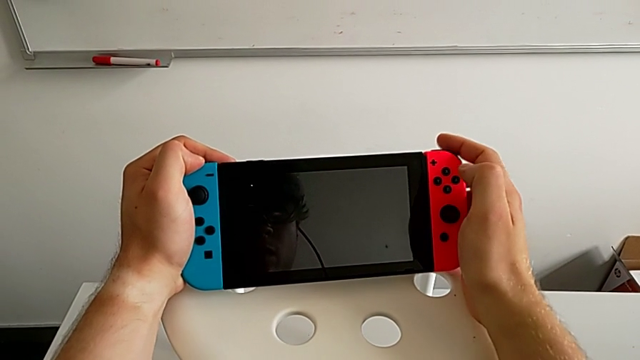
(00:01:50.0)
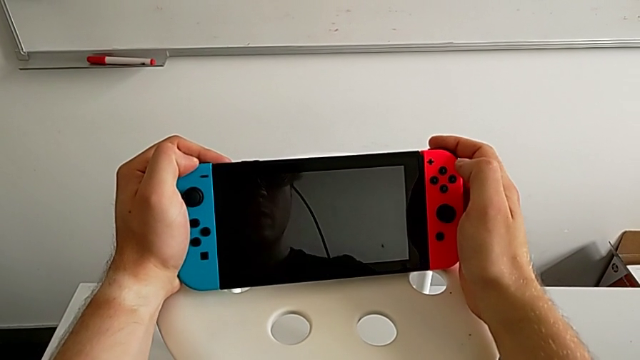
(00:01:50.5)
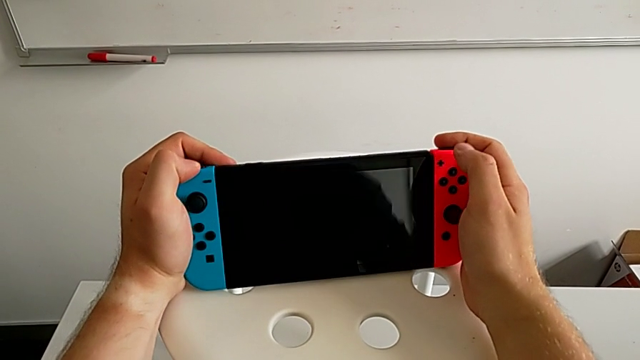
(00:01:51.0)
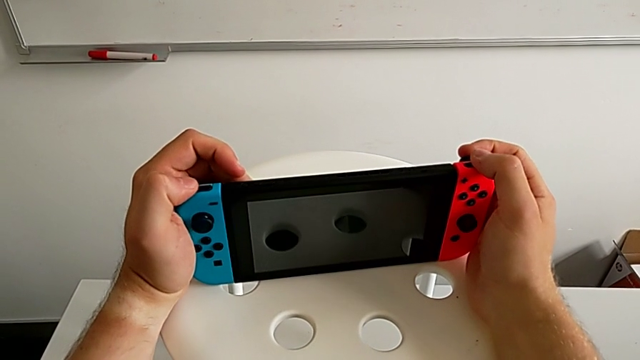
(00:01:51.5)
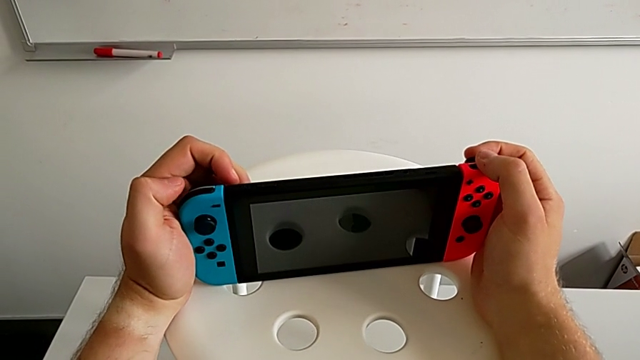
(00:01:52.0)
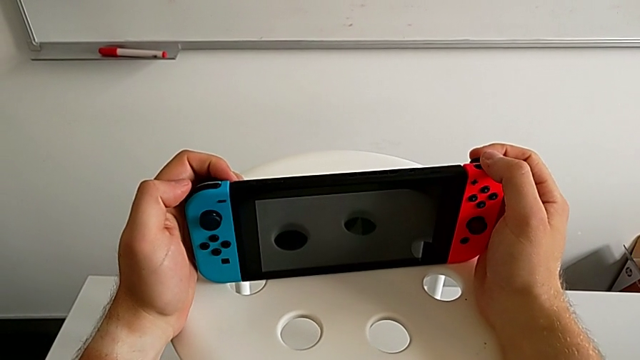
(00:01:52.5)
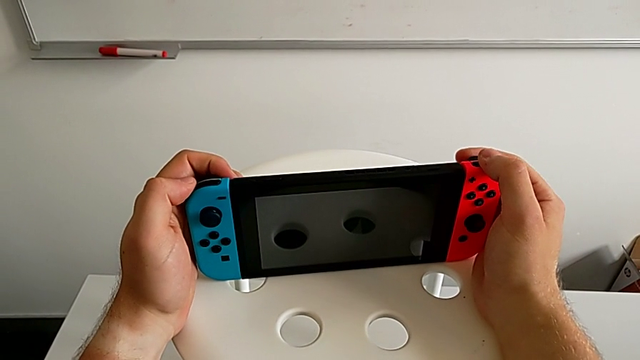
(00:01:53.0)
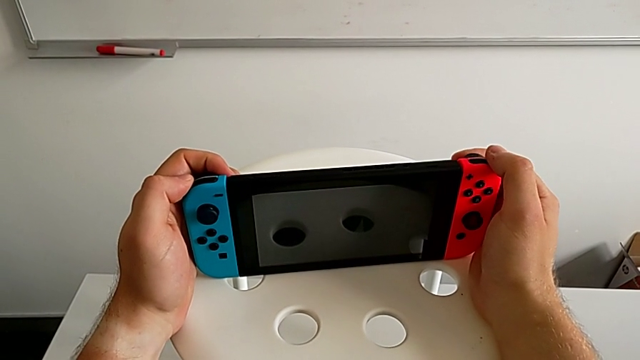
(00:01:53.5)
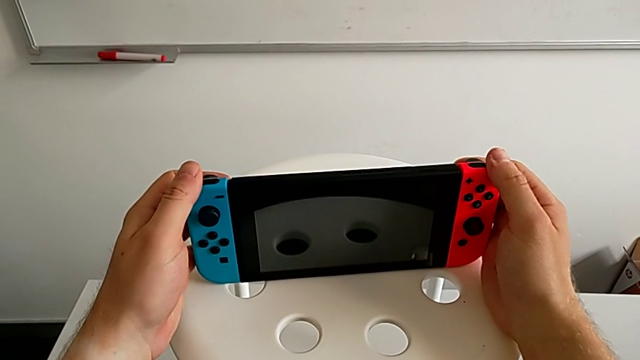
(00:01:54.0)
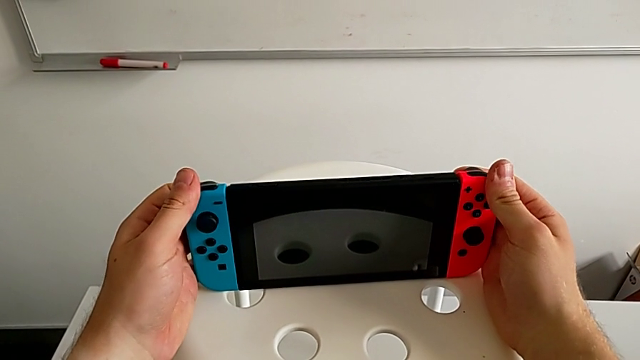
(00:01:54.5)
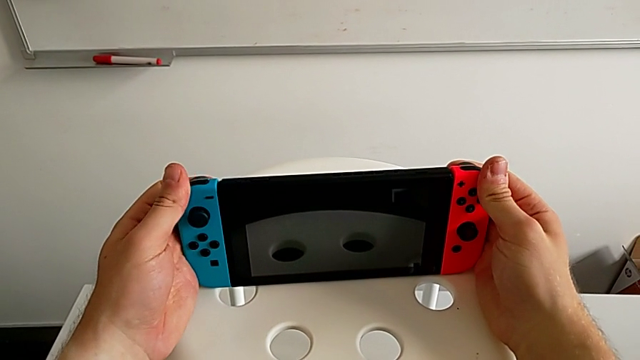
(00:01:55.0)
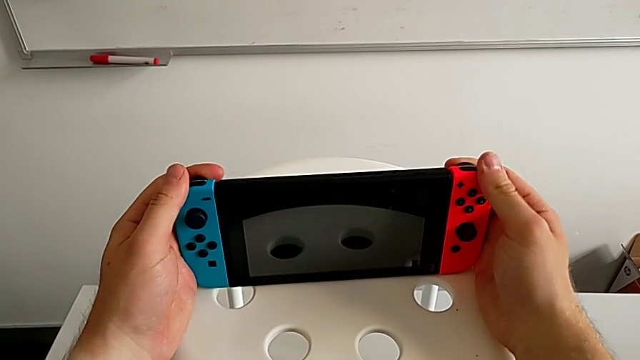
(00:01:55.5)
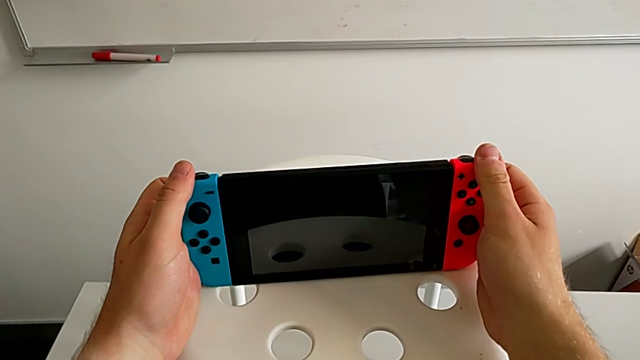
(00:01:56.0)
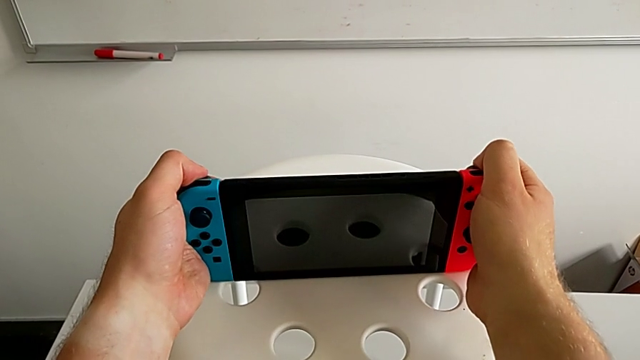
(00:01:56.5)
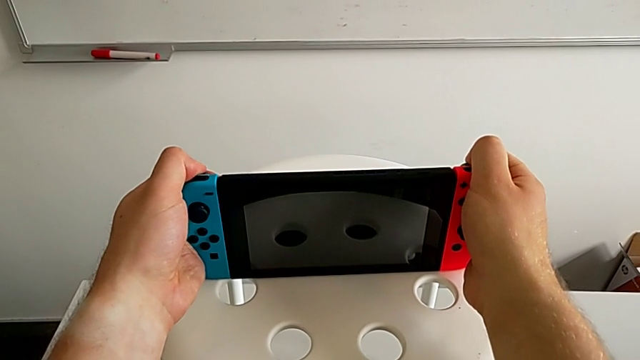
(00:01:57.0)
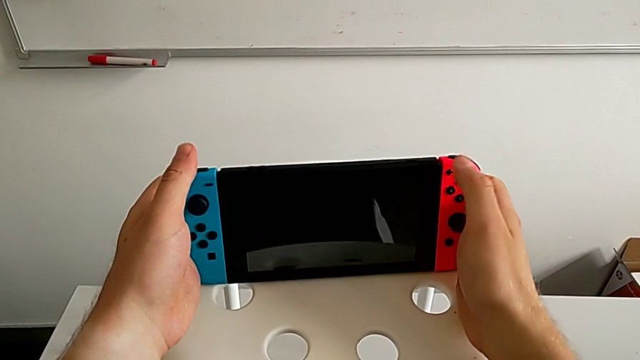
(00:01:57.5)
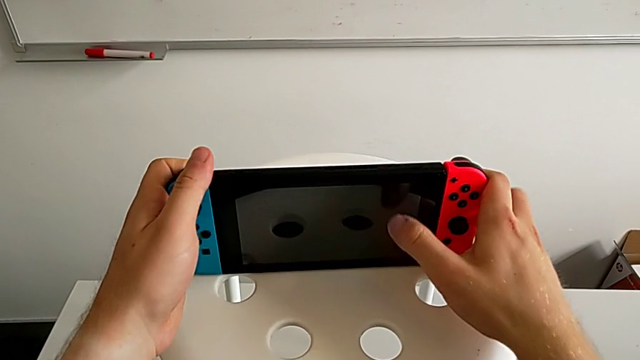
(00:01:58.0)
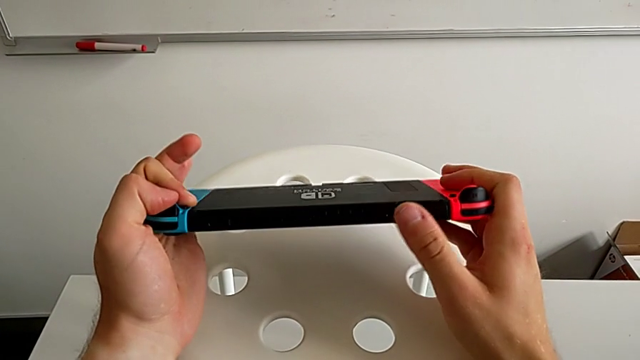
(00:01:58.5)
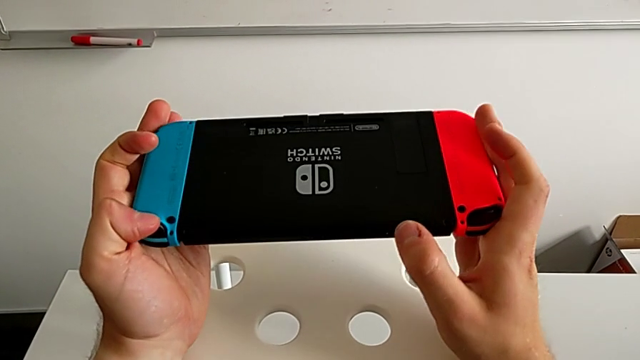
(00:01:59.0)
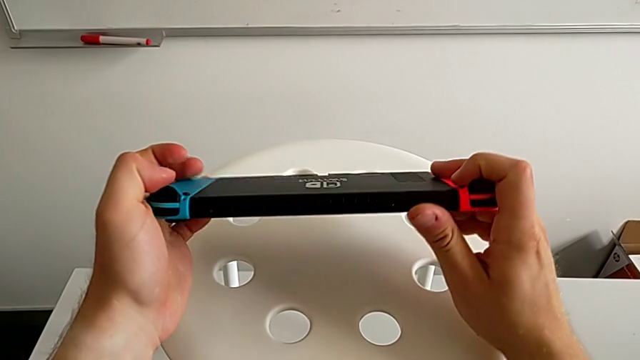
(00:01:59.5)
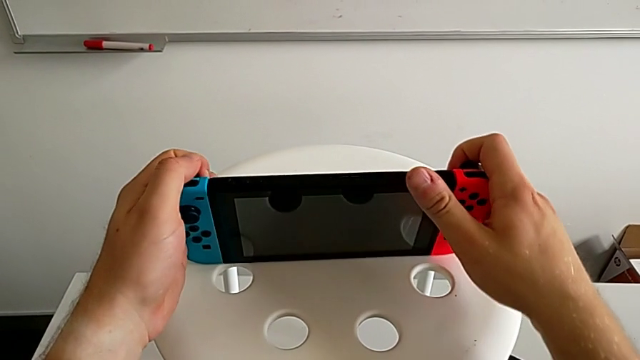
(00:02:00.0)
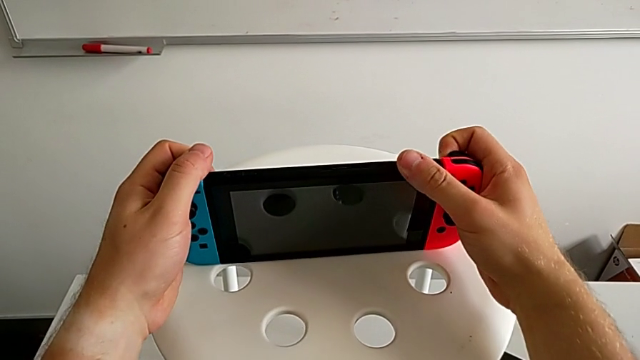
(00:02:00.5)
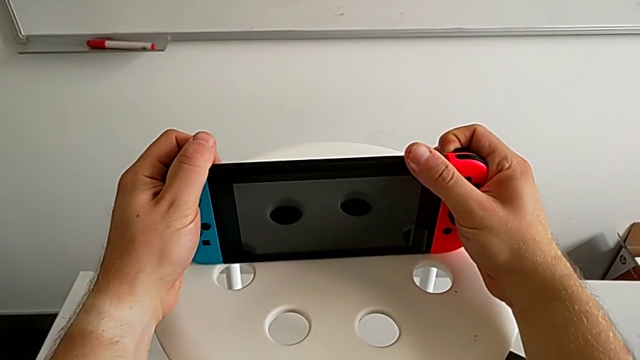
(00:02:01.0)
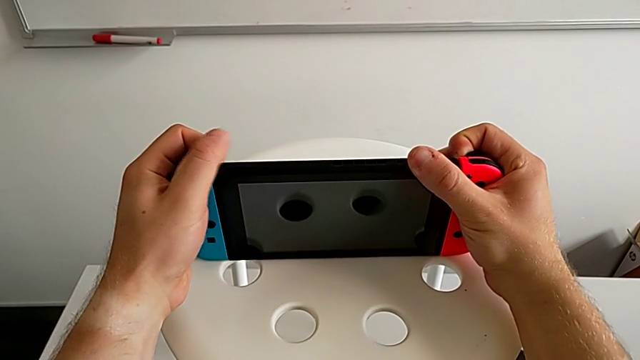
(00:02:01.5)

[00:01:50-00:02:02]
The camera wearer is exchanging Joy-Con controllers from the Nintendo Switch onto the Joy-Con straps. They press the touch screen and press the button.

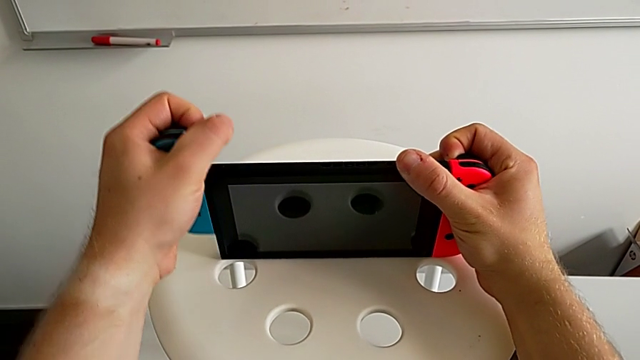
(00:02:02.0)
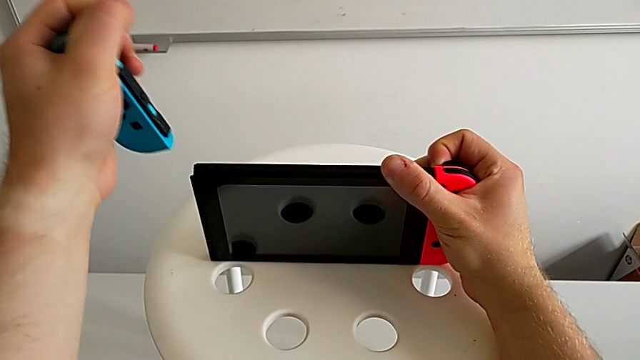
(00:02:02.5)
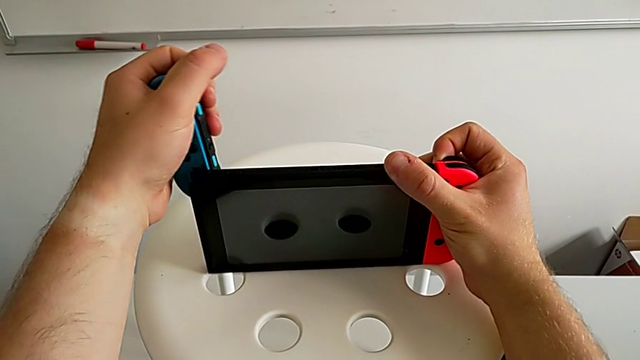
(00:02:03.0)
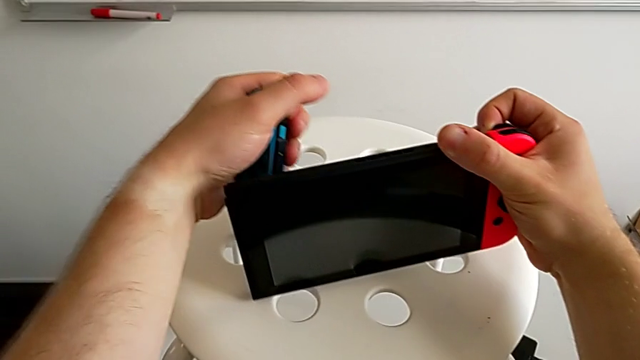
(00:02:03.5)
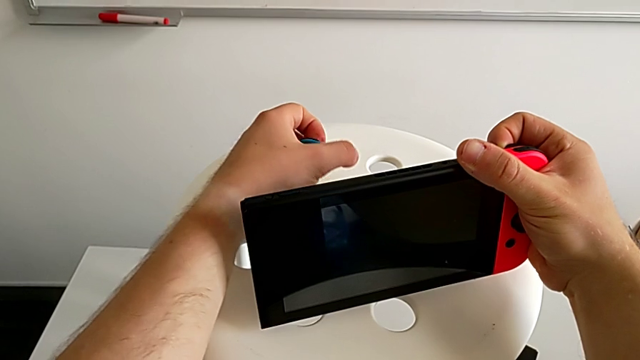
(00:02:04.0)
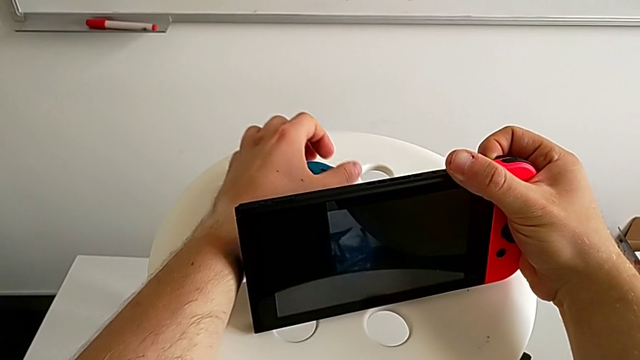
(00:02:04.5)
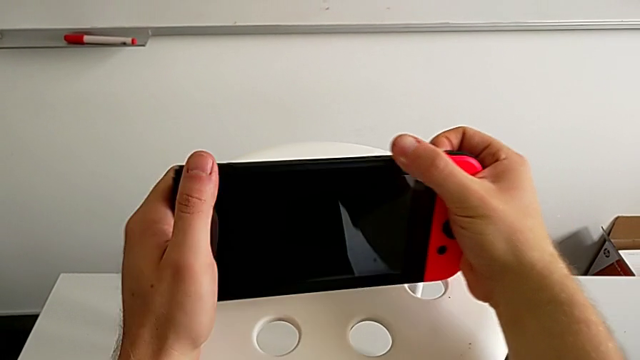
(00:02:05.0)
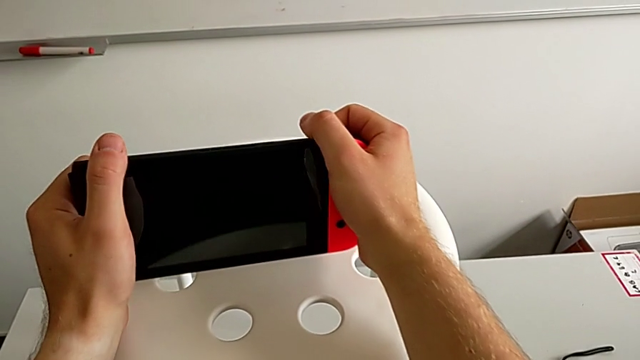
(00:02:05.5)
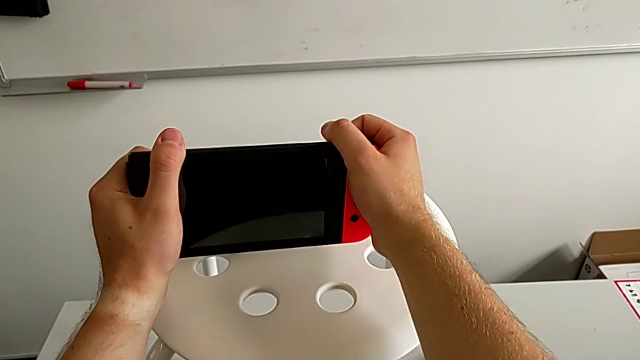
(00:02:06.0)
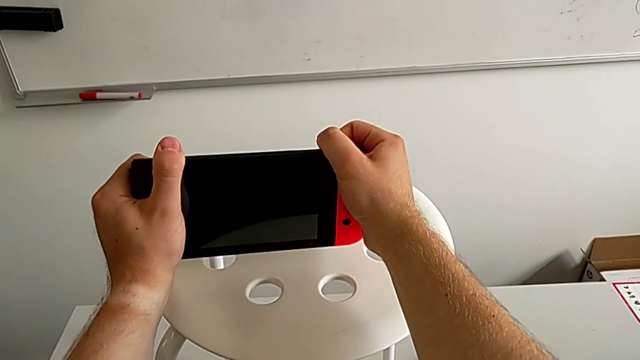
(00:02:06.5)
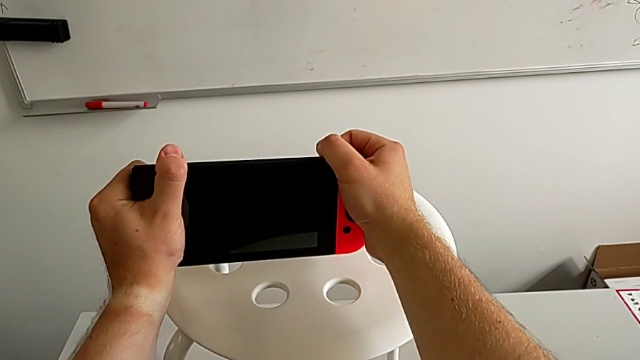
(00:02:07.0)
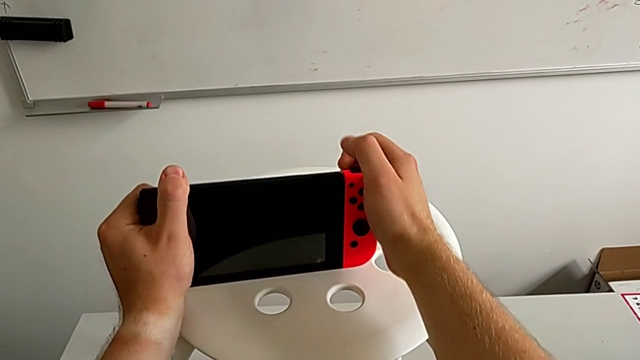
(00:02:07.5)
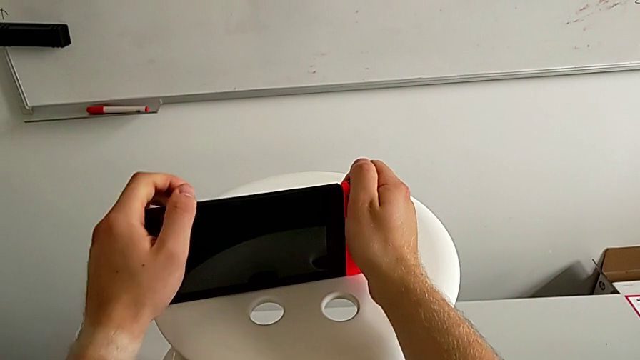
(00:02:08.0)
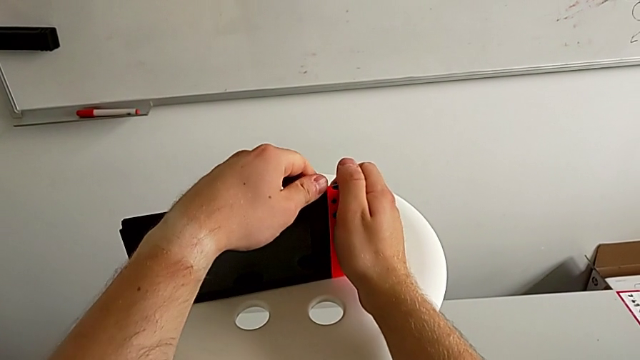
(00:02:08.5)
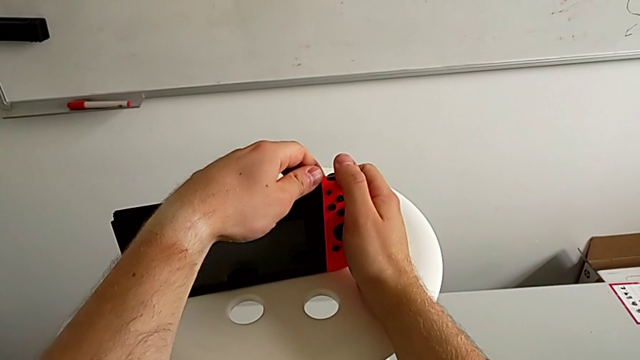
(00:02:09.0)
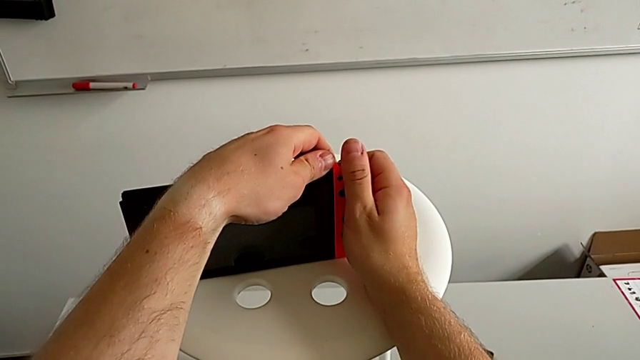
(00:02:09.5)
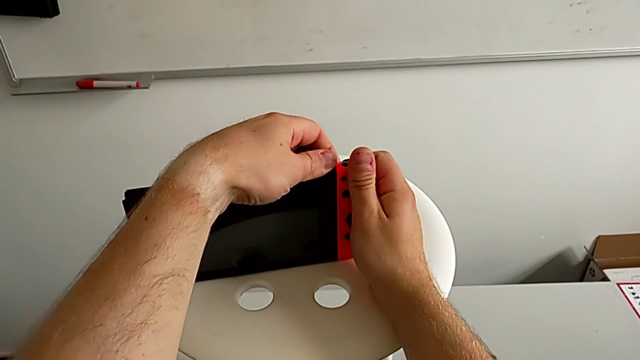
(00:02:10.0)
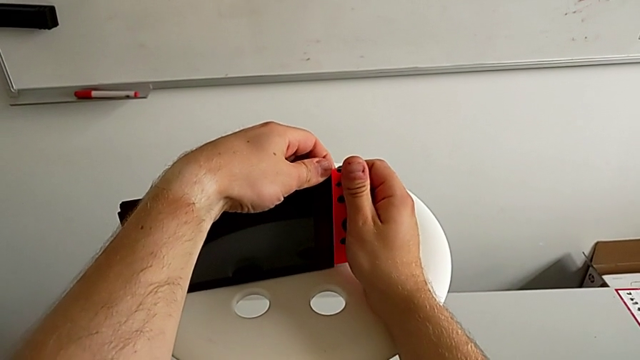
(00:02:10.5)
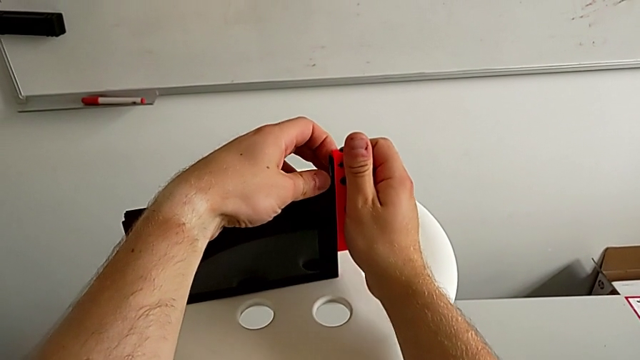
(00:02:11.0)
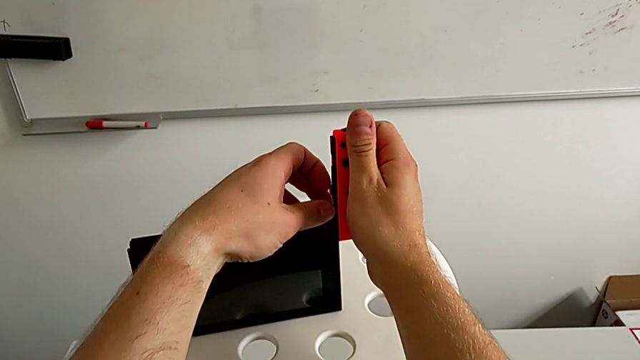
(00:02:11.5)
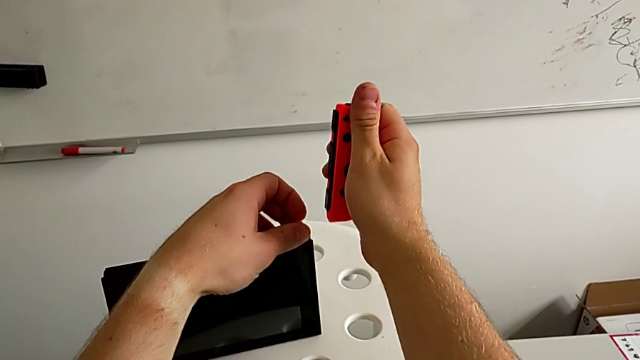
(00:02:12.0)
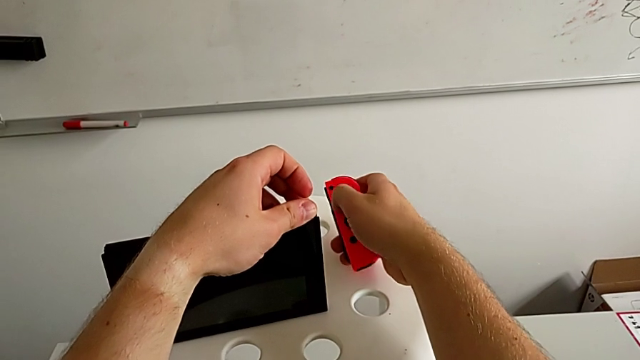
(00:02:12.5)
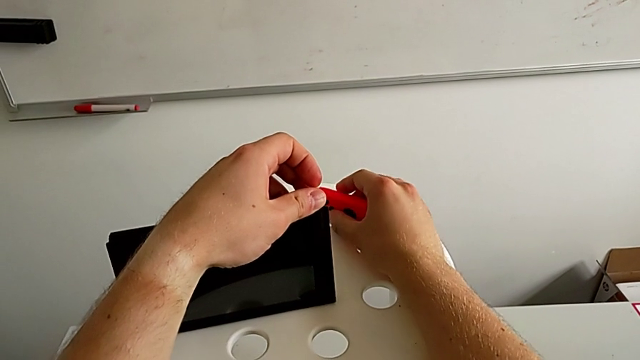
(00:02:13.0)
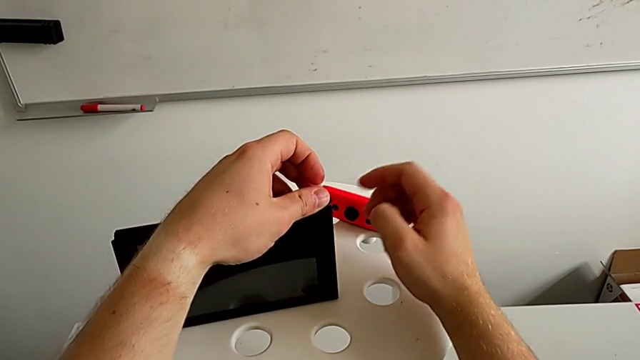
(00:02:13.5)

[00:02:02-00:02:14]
The camera wearer is exchanging Joy-Con controllers from the Nintendo Switch onto the Joy-Con straps. They rotate the Nintendo Switch, press the button, withdraw the blue Joy-Con controller and place it.
